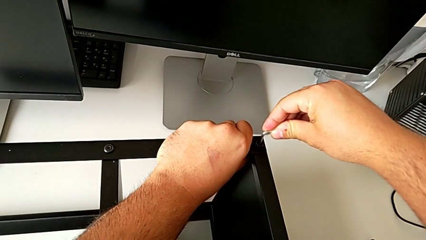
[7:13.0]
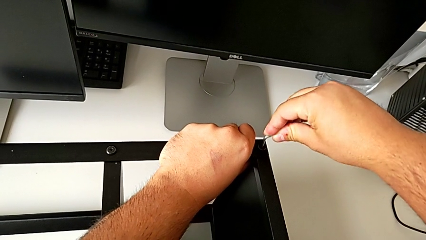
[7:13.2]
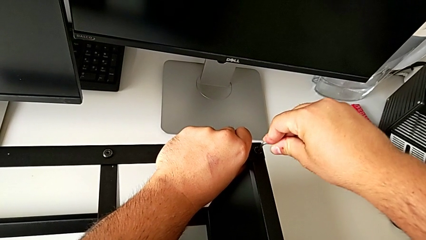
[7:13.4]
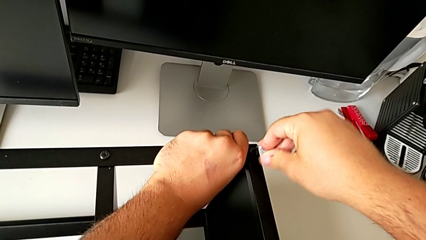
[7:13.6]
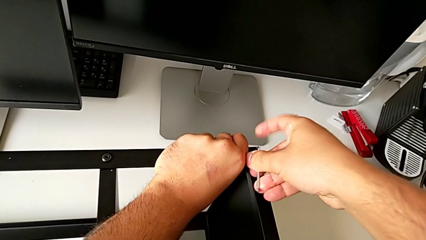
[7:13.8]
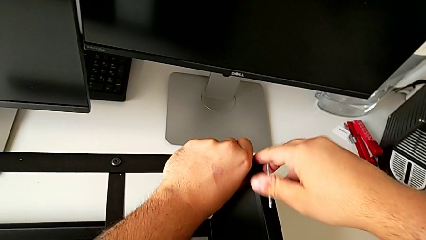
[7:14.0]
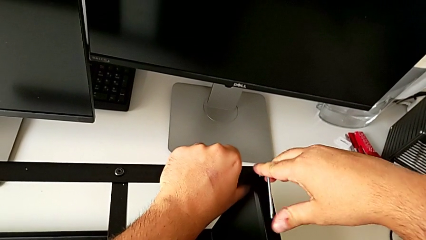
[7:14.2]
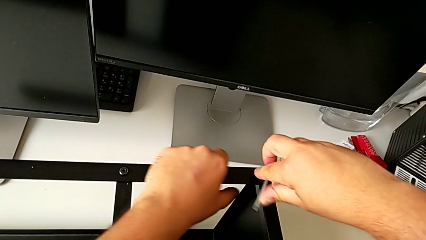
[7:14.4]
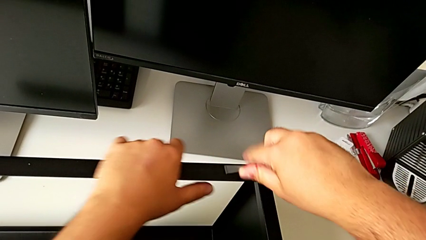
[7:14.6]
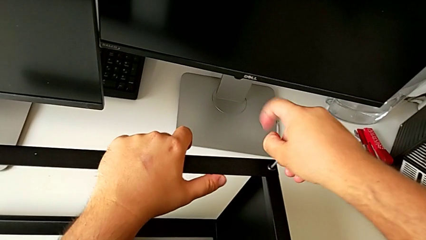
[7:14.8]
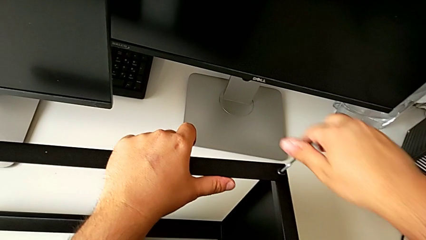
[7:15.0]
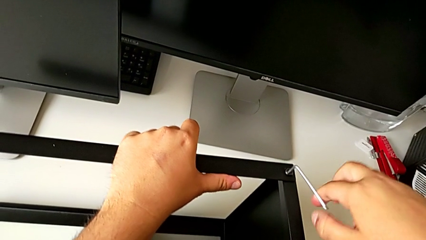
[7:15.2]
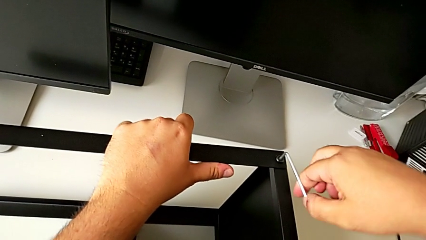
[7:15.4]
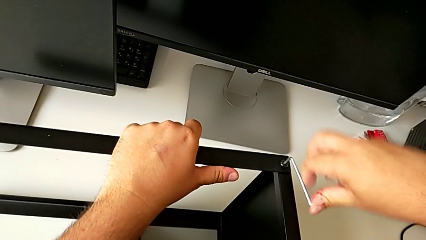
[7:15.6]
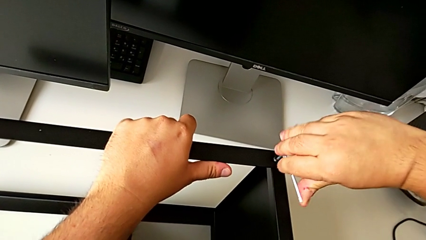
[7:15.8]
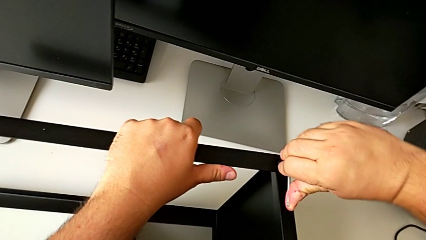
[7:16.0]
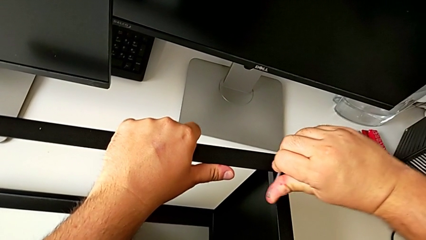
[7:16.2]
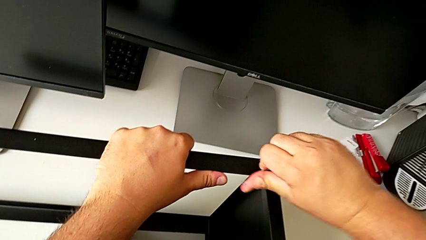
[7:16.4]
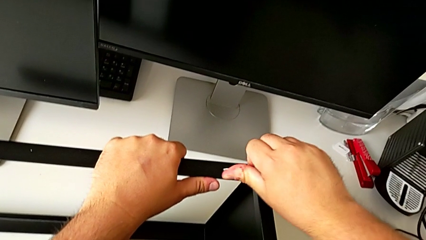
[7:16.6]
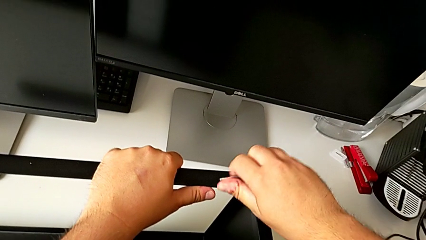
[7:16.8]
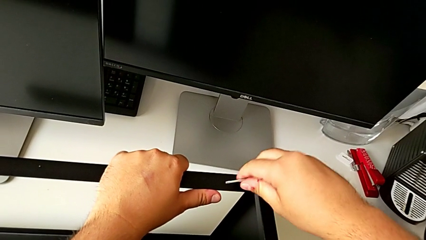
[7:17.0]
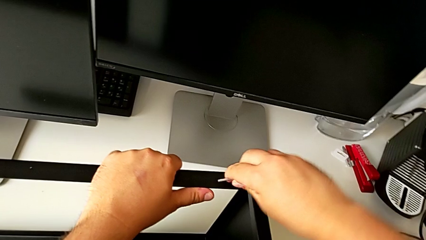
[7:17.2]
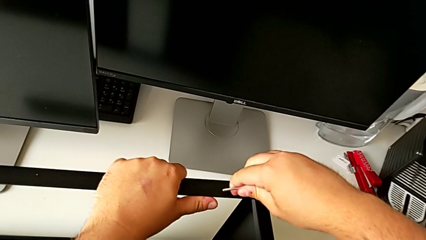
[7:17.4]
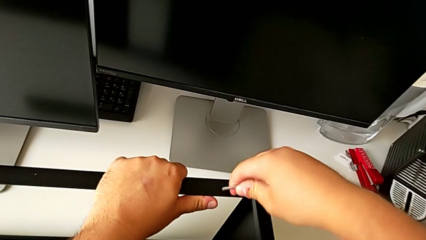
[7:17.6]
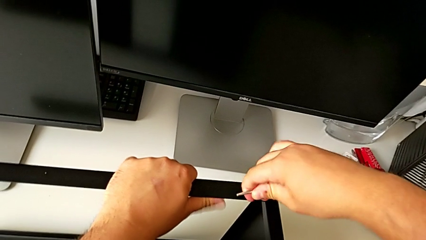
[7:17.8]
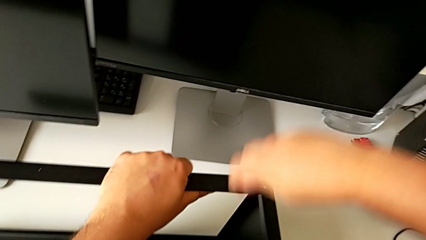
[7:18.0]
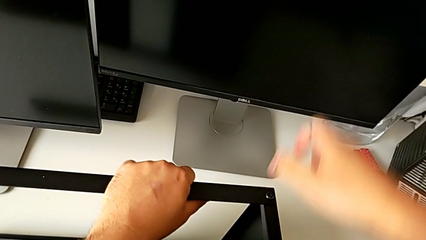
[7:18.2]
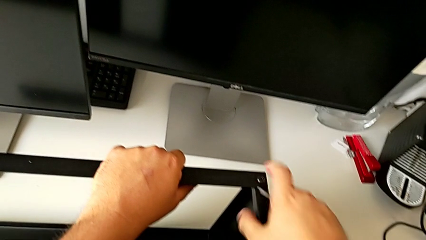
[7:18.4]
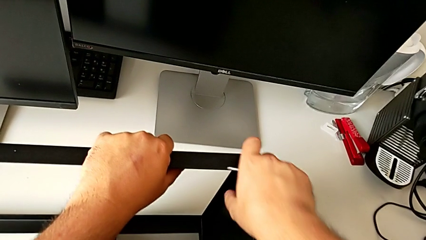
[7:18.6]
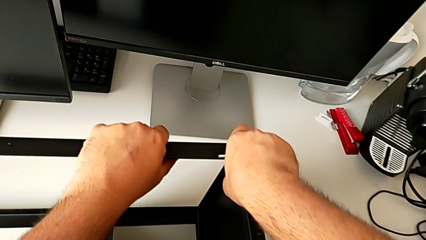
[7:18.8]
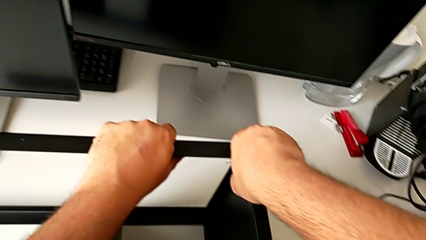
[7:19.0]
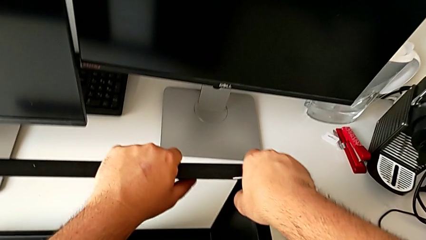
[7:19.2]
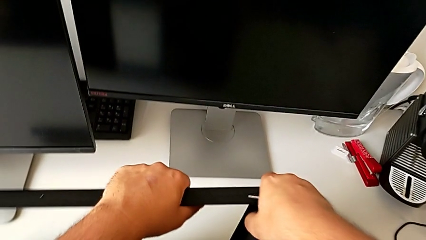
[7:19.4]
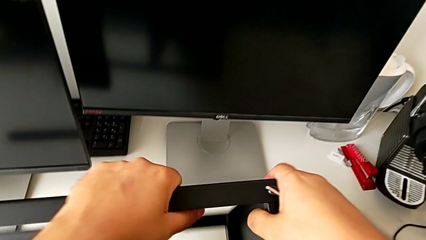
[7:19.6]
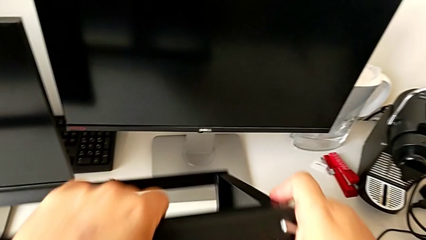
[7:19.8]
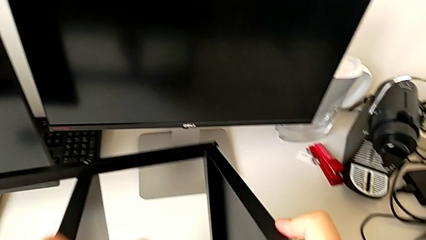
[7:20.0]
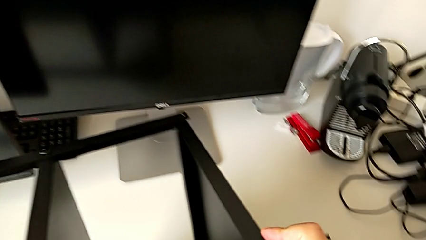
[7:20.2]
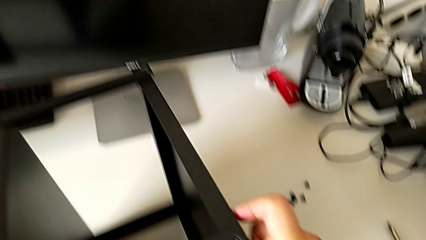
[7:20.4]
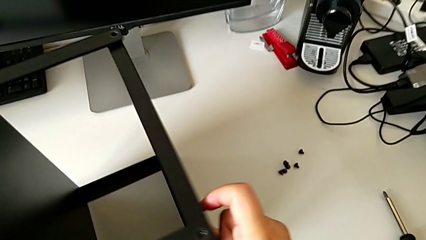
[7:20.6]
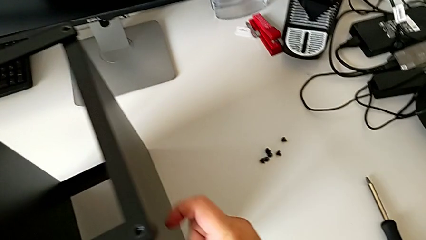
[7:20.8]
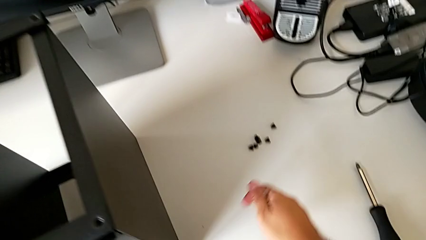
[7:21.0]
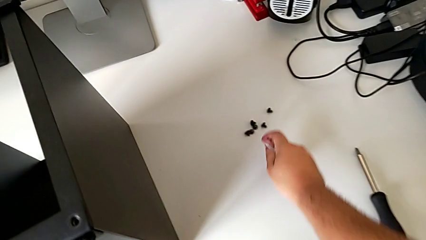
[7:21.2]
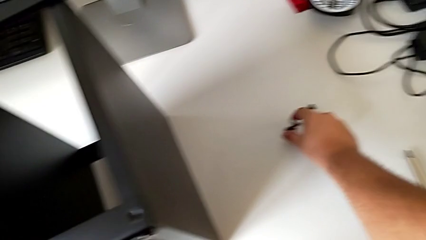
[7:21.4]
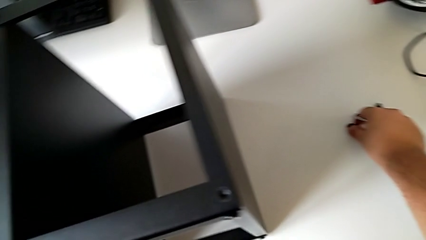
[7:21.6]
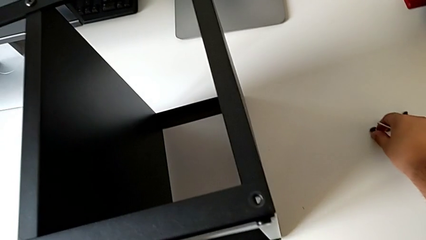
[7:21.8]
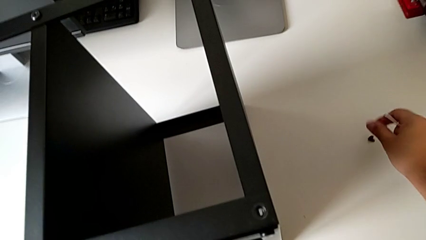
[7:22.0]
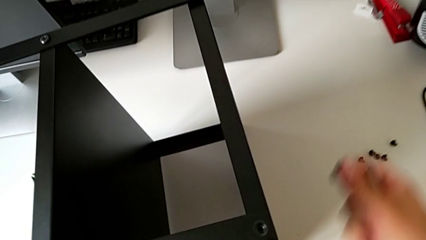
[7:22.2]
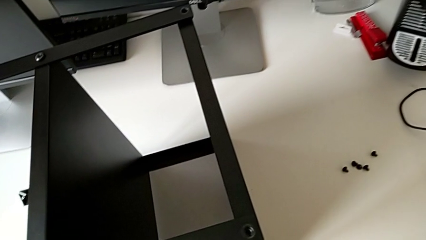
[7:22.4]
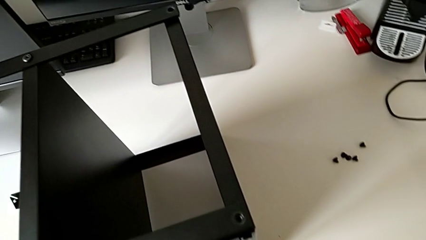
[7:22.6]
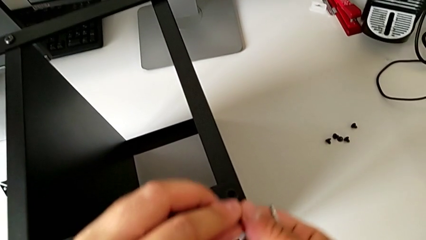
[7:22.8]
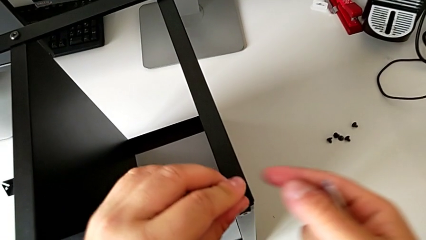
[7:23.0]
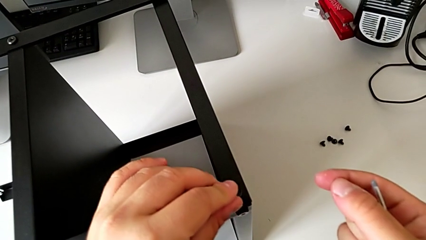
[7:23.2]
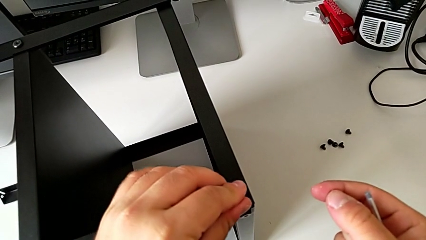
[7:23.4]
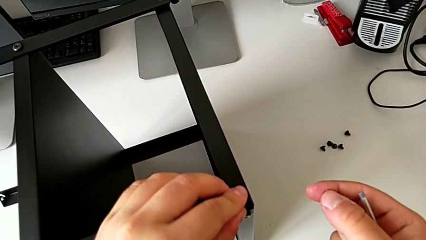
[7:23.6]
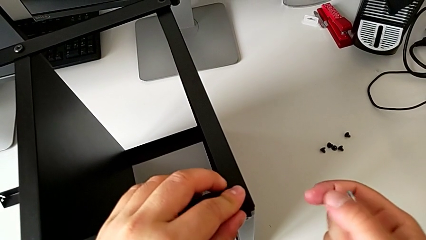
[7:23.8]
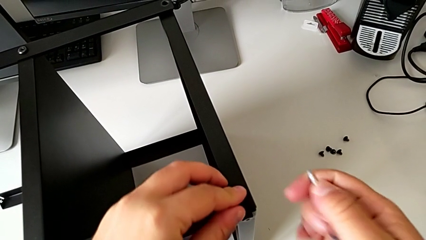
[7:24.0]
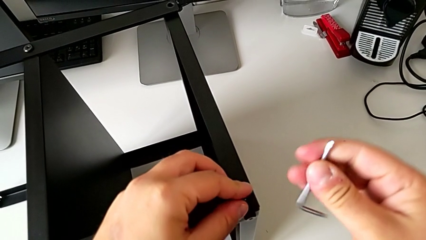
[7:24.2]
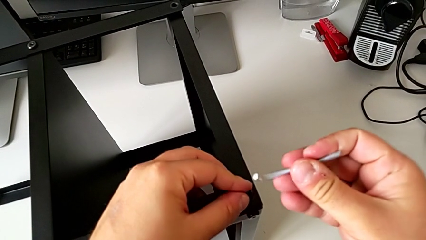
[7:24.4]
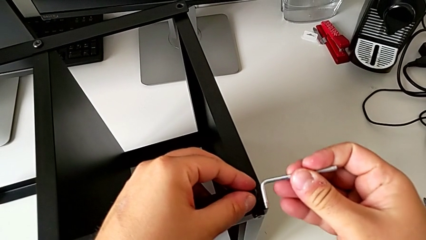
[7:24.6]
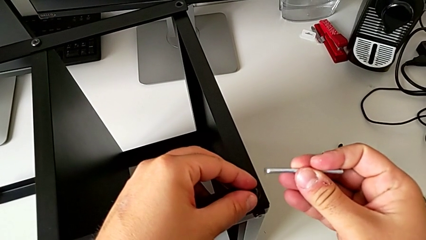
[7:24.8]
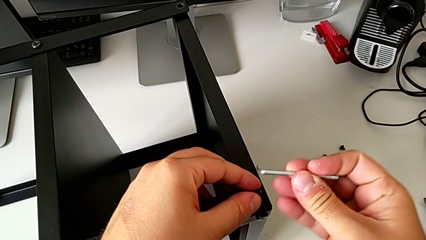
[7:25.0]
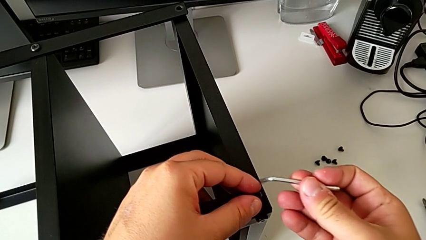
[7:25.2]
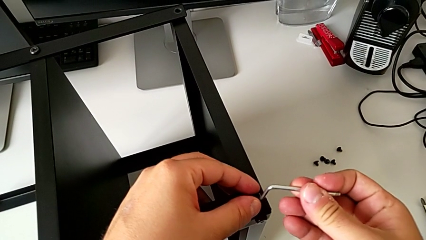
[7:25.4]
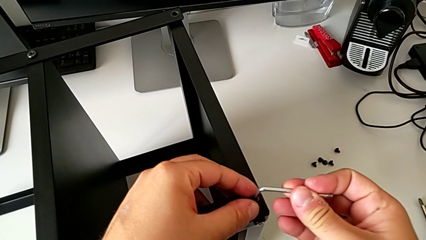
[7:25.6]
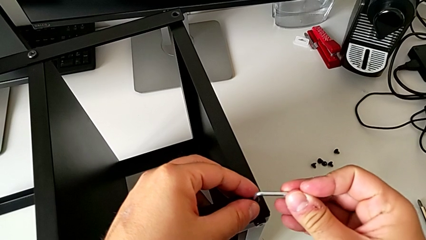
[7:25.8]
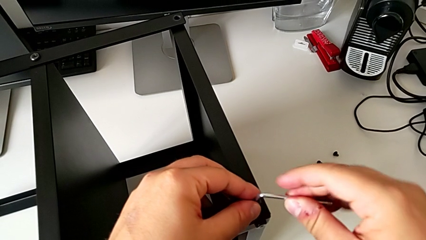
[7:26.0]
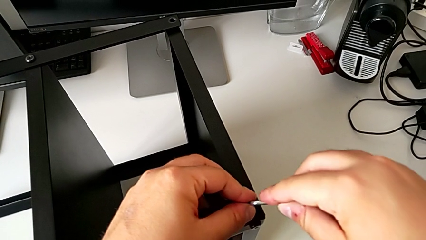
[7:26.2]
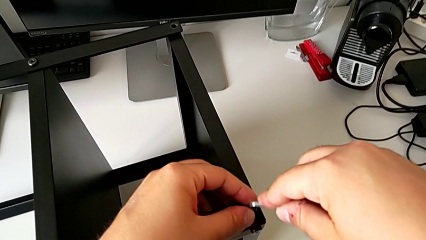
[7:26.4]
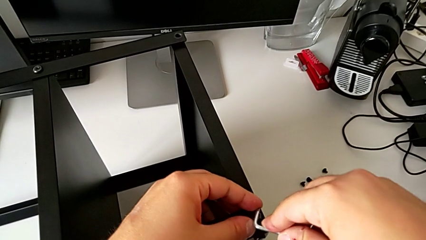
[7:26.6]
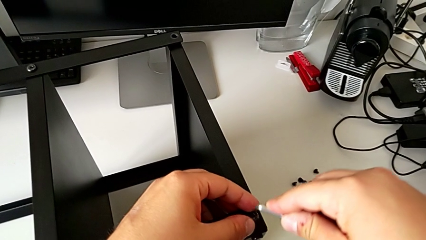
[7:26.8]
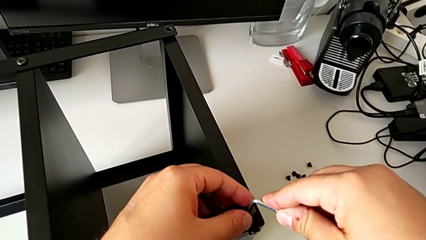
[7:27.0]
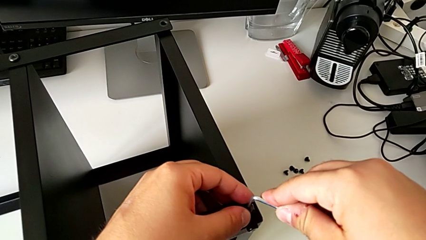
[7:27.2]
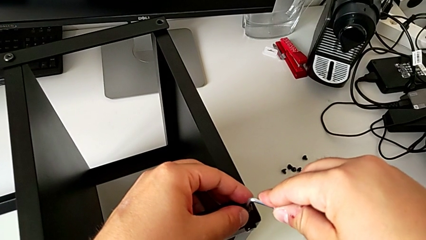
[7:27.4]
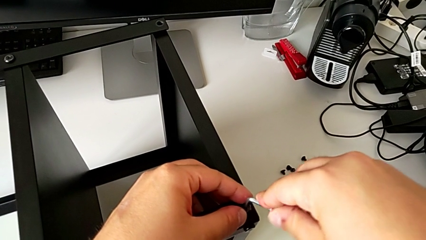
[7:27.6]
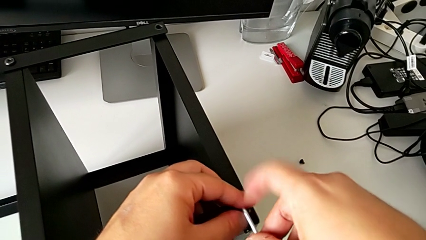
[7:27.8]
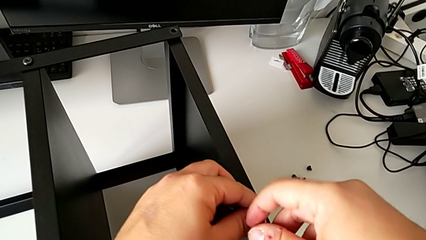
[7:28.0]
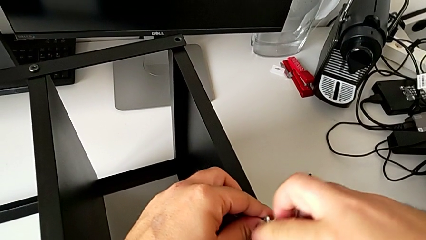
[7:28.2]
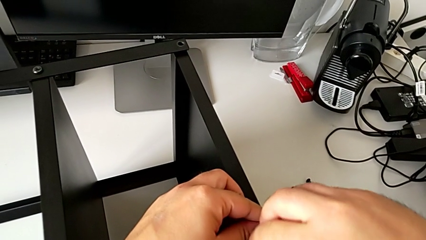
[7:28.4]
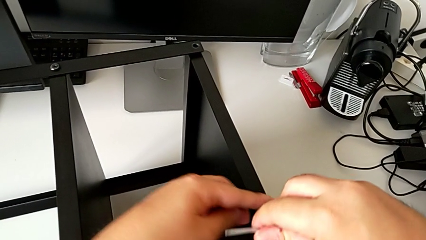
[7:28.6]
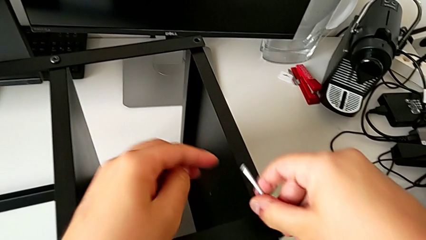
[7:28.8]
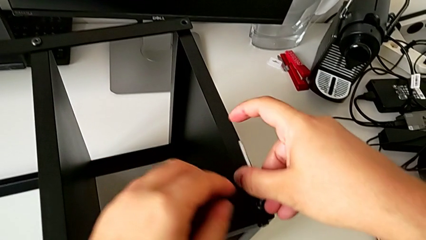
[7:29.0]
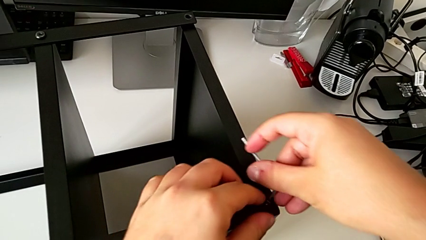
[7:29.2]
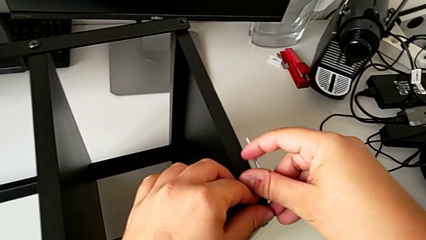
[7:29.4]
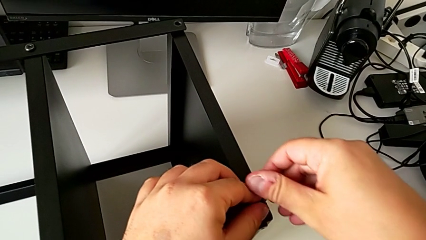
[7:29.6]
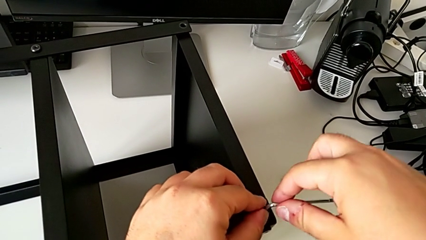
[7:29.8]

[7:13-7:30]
The camera wearer is assembling the second leg of the table. They screw the hex socket head, rotate the tray, grab the hex socket head and begin to screw it.
